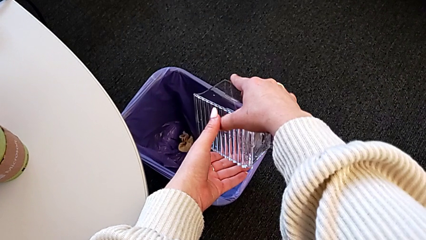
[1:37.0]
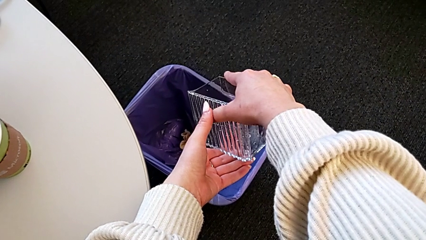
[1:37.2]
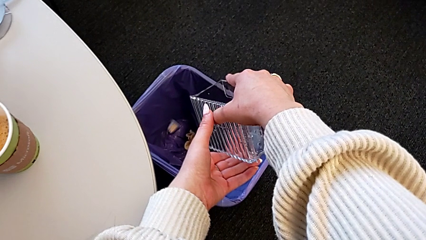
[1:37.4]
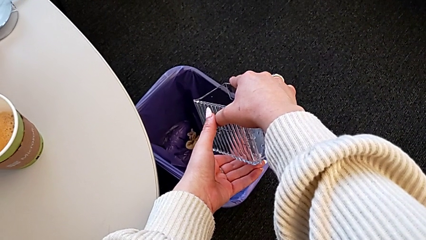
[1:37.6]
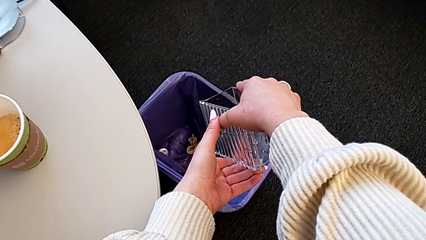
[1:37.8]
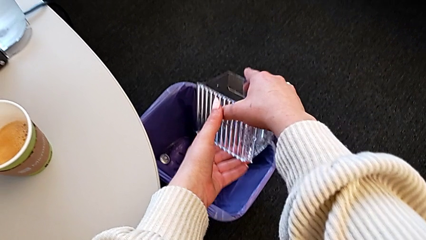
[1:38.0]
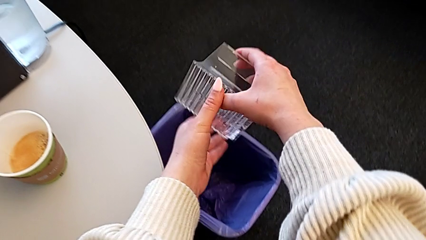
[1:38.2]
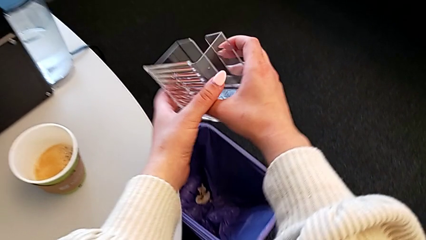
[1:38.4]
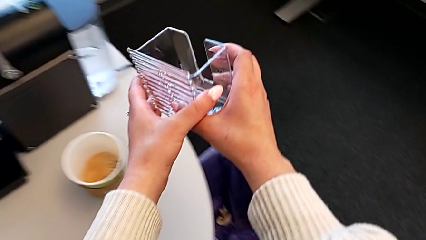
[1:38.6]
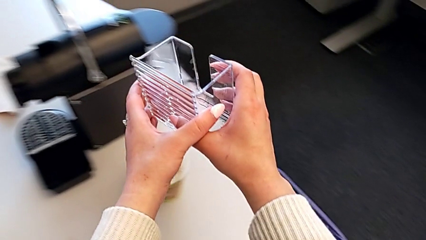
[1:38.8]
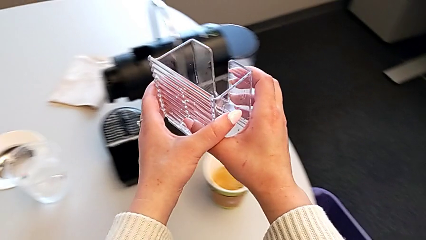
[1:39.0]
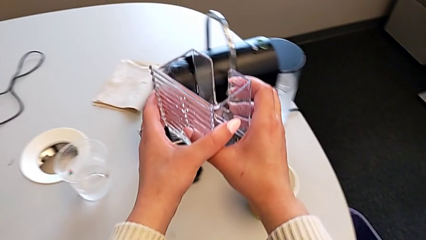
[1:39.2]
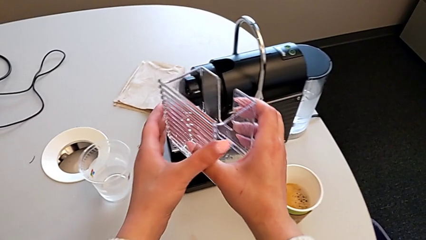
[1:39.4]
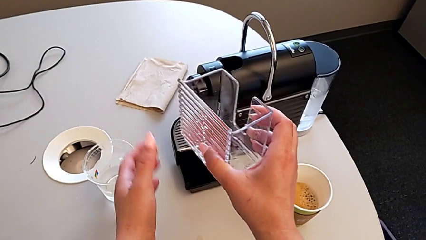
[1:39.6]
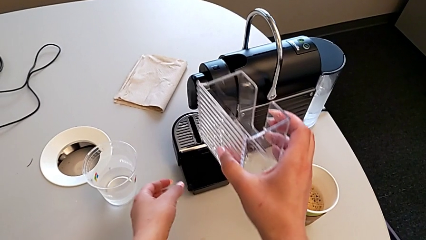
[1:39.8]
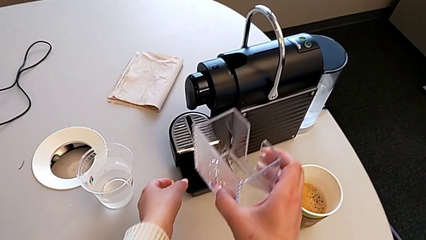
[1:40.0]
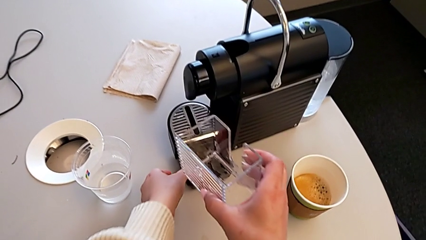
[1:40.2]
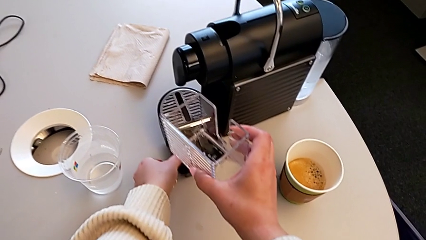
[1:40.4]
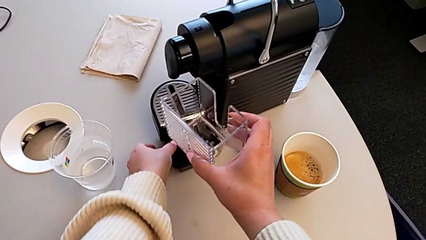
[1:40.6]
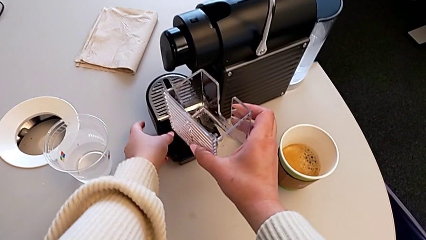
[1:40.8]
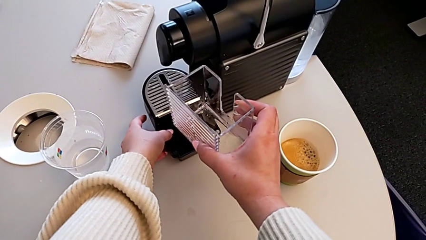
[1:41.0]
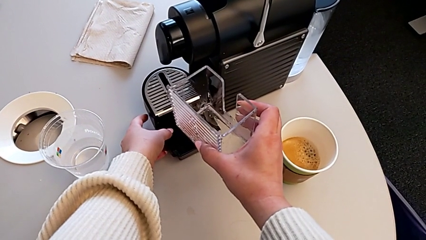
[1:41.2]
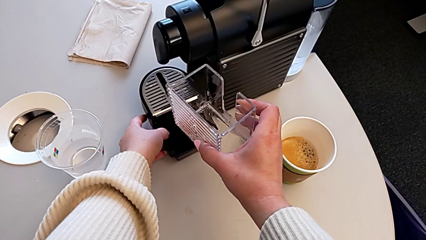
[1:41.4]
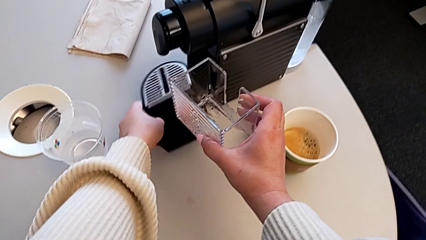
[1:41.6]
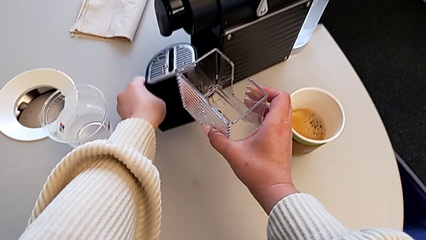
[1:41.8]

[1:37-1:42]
The camera wearer is emptying the capsule container. They drop the coffee capsule, hold the capsule container with the right hand and grab the drip tray with the left hand.

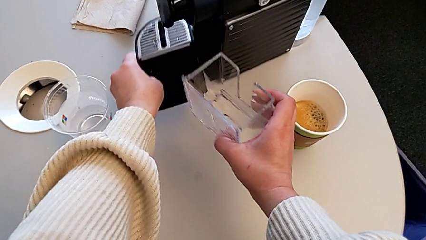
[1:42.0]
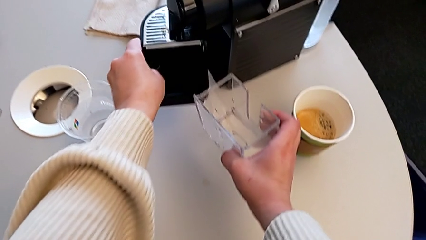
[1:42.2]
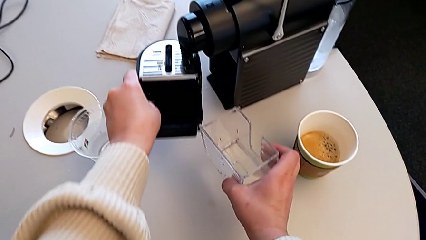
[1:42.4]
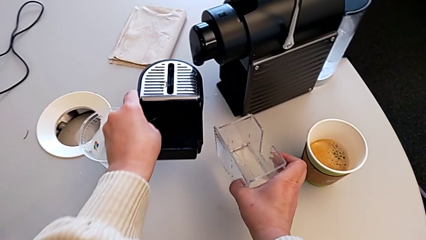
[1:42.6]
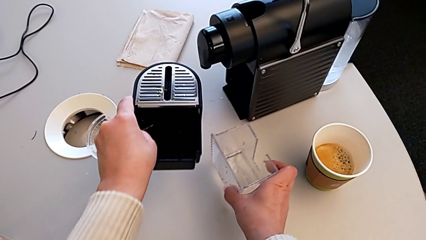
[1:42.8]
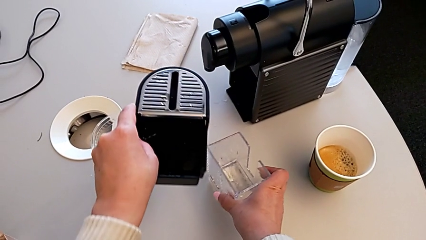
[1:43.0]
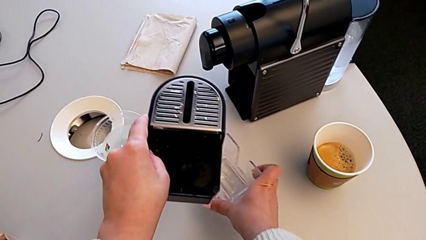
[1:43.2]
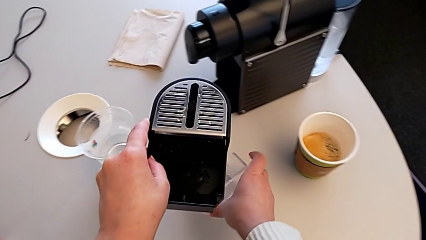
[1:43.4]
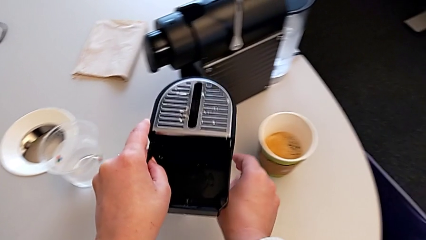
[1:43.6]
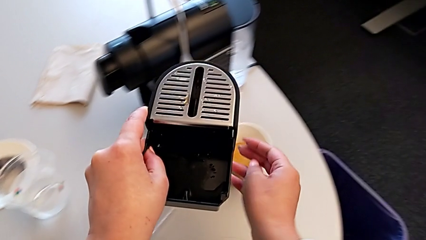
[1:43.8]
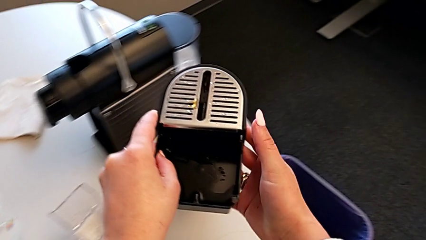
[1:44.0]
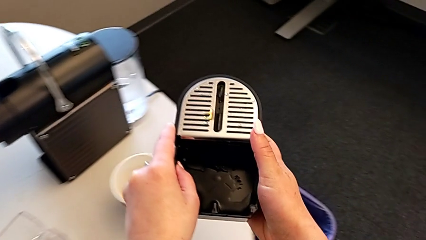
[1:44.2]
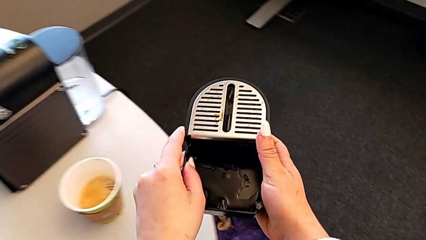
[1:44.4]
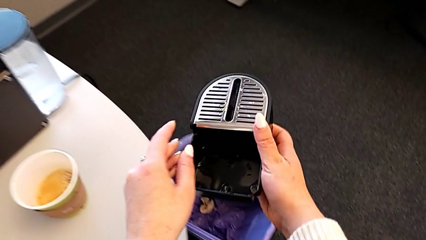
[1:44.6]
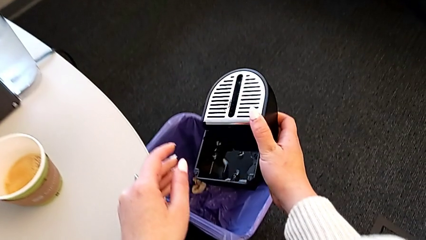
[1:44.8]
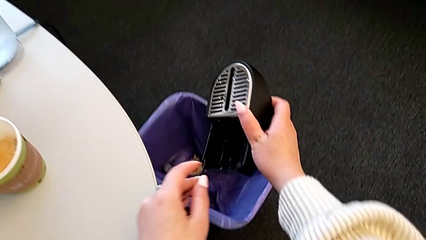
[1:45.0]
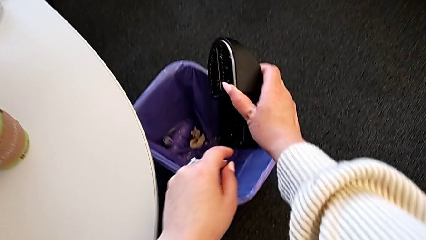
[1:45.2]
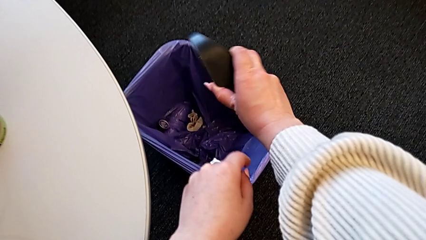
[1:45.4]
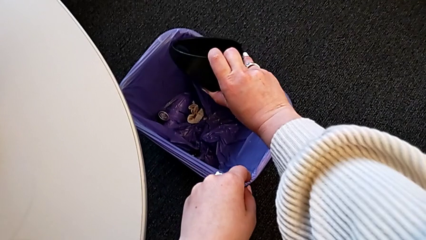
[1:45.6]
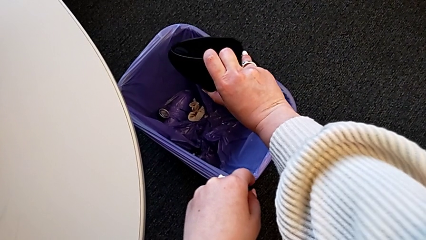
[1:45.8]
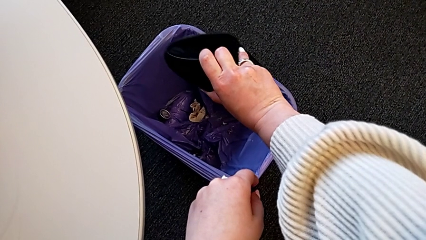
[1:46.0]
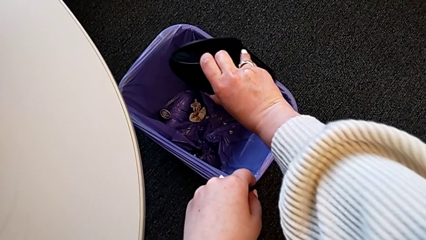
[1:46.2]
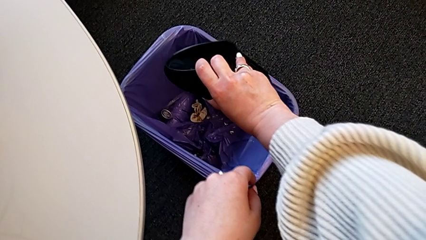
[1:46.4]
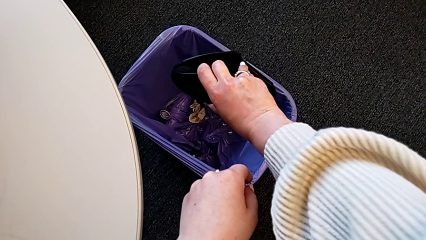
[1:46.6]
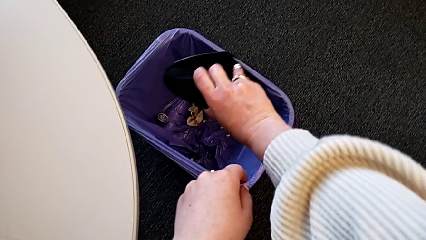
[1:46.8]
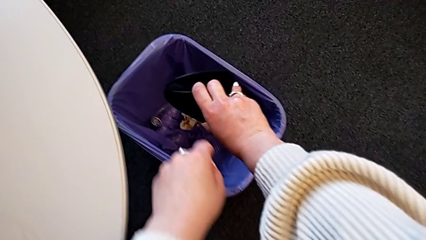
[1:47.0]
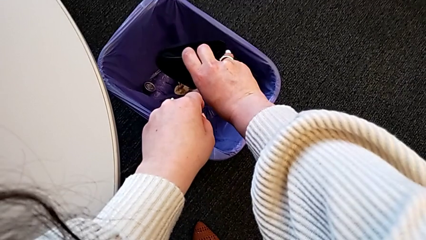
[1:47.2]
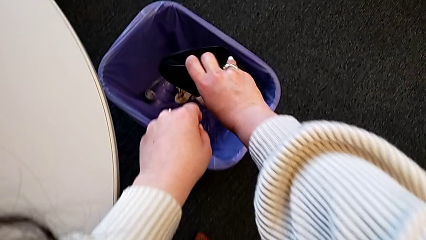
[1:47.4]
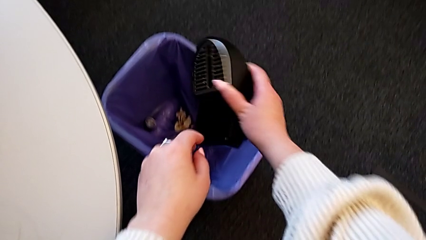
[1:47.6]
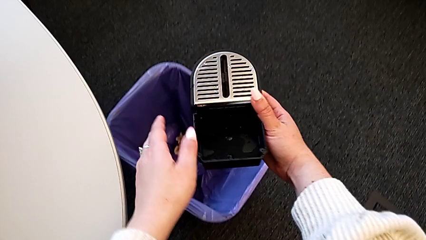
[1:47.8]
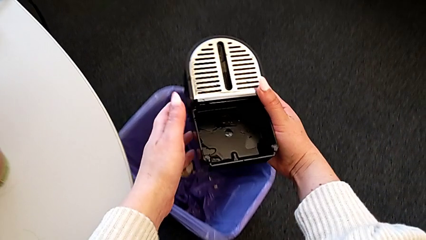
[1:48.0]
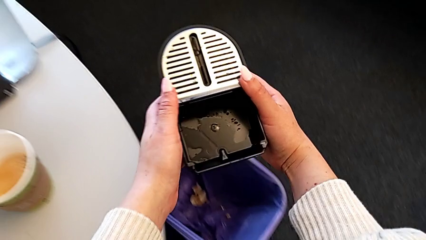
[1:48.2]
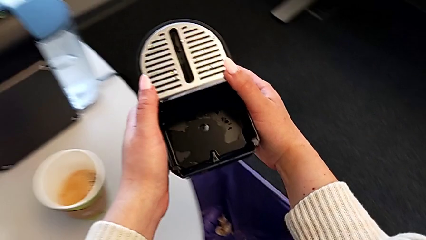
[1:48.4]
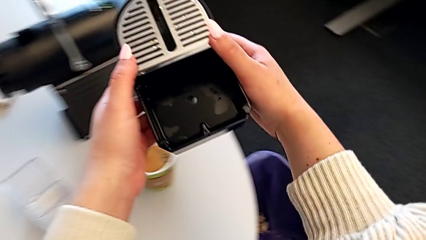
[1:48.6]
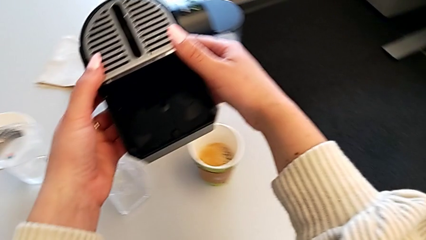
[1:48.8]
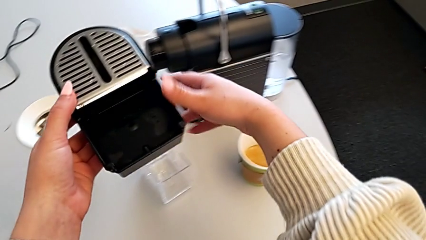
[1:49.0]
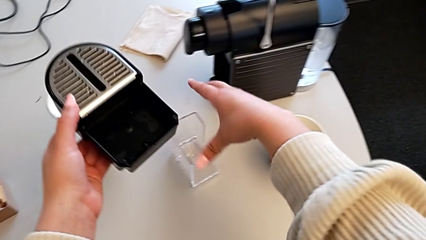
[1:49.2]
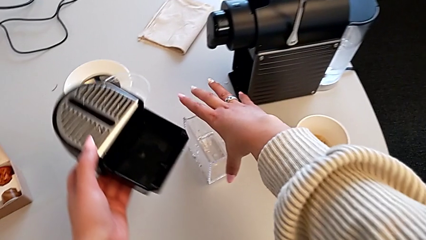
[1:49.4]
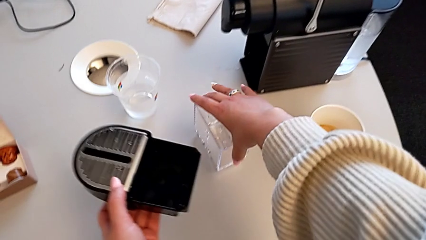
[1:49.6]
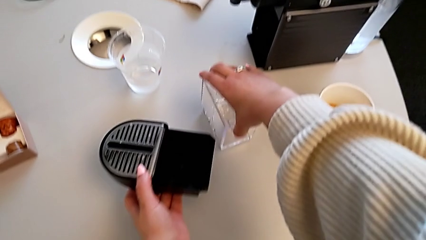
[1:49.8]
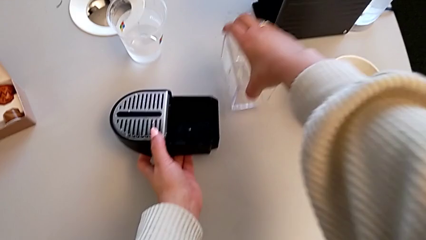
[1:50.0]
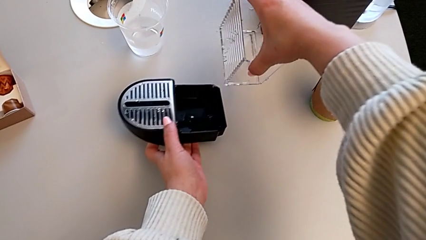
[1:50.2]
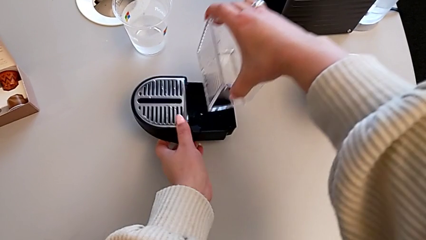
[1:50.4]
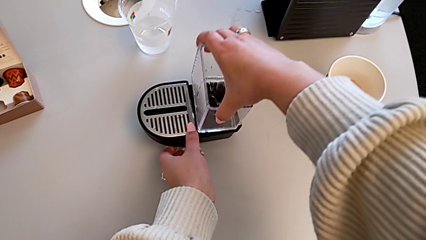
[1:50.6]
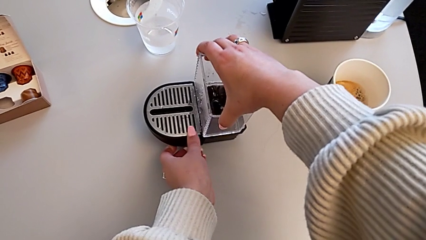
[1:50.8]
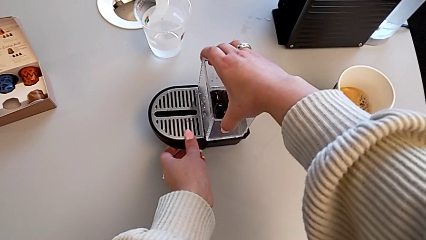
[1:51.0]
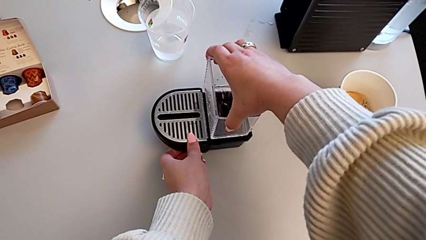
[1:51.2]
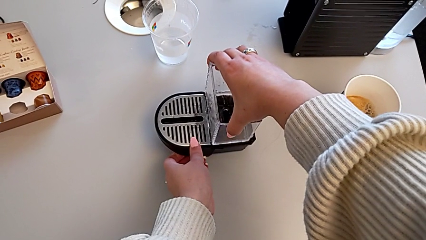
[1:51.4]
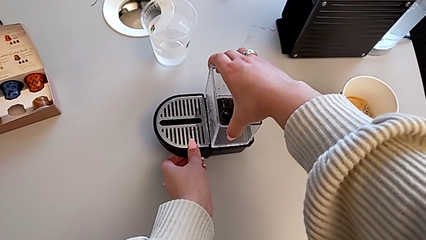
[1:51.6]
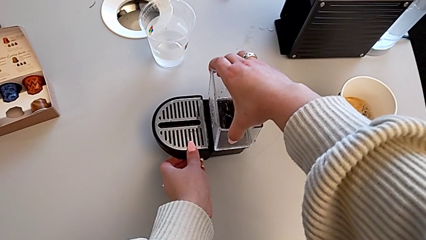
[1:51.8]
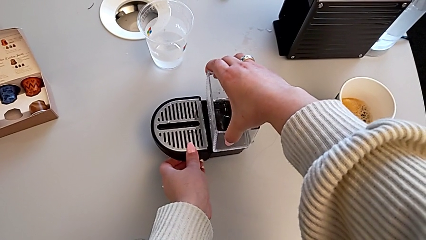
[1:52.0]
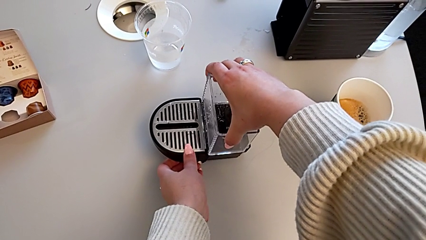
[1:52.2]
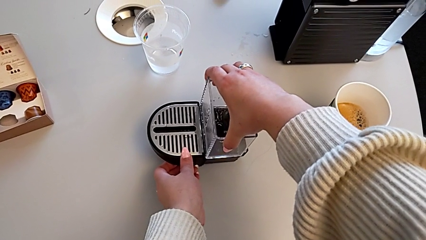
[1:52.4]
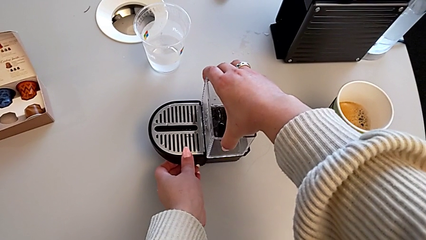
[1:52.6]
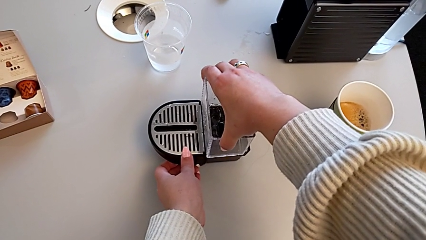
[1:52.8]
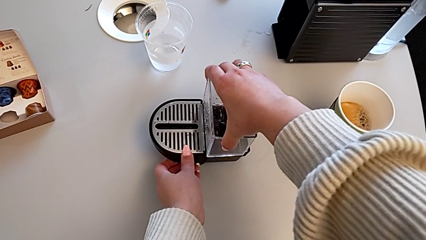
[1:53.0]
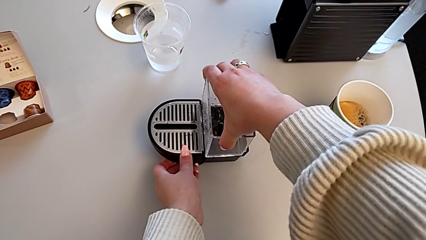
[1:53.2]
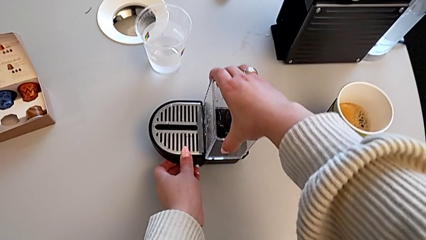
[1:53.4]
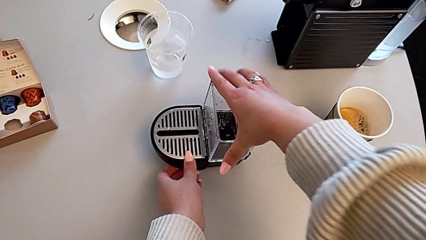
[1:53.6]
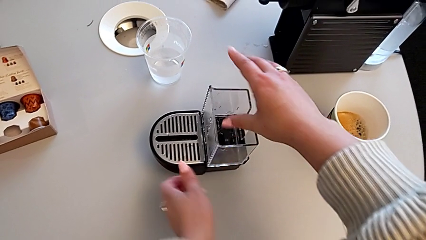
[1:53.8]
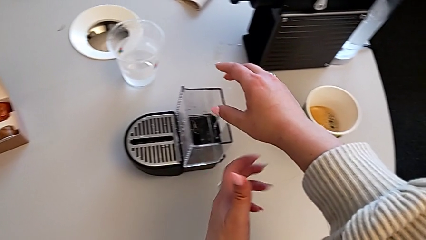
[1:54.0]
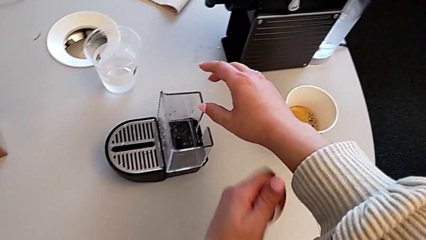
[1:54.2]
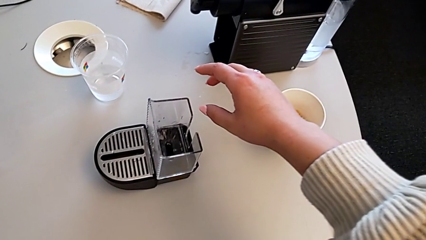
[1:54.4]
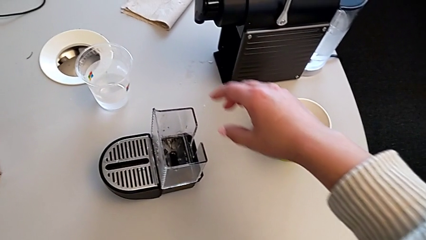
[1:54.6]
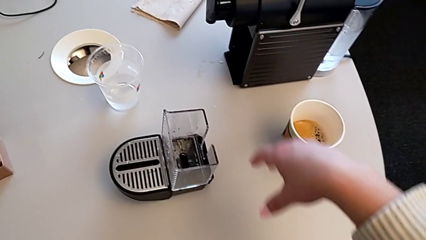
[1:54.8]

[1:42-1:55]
The camera wearer is emptying the drip tray. They place the capsule container, lift the drip tray, empty it and lift it. They grab the capsule container, lift it and insert it.
